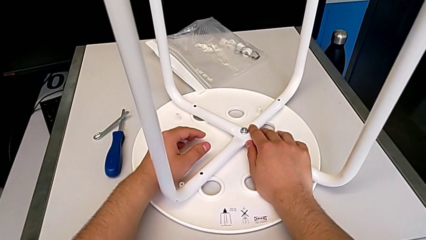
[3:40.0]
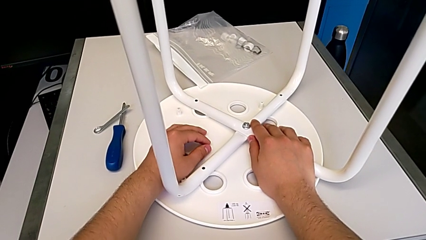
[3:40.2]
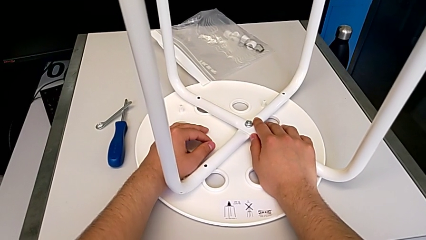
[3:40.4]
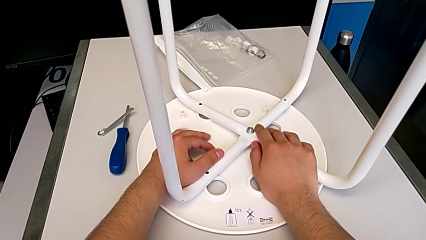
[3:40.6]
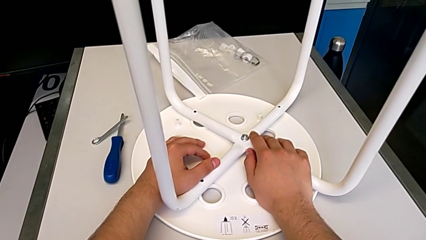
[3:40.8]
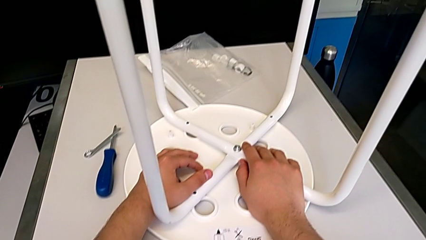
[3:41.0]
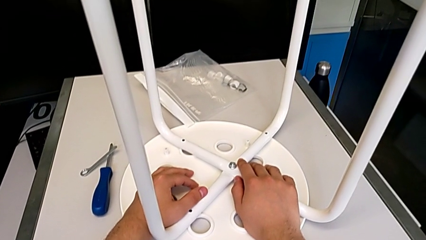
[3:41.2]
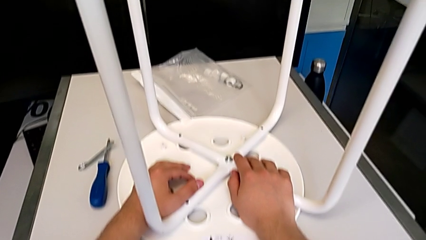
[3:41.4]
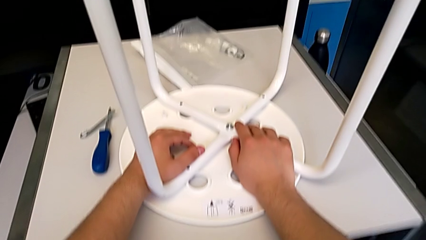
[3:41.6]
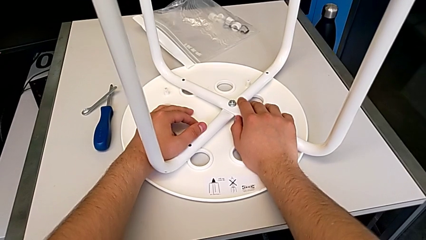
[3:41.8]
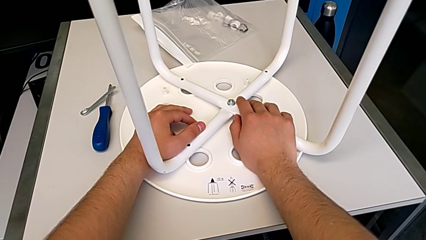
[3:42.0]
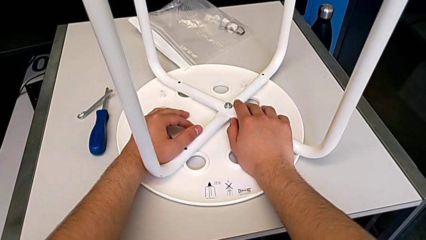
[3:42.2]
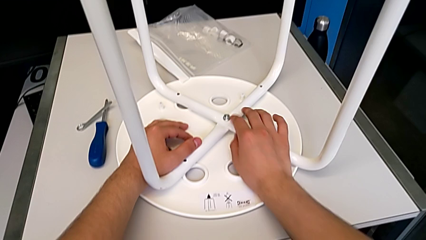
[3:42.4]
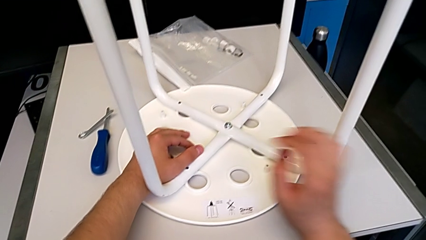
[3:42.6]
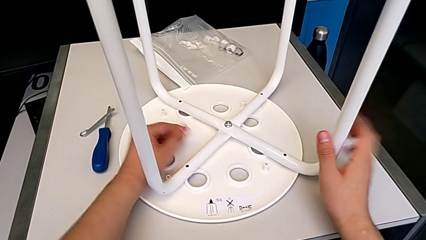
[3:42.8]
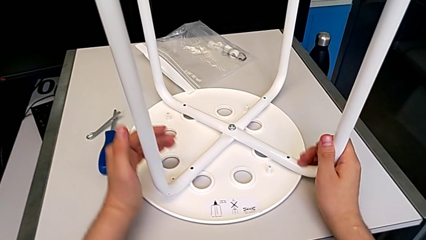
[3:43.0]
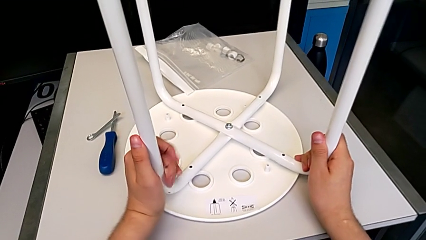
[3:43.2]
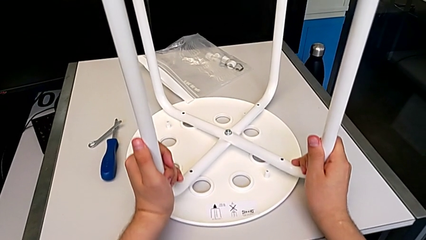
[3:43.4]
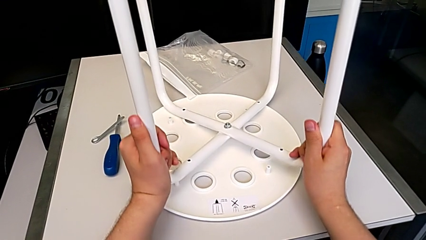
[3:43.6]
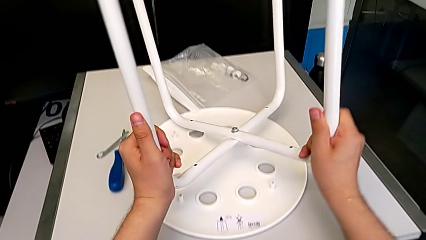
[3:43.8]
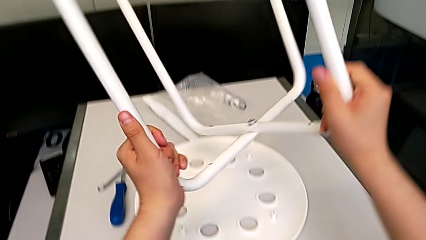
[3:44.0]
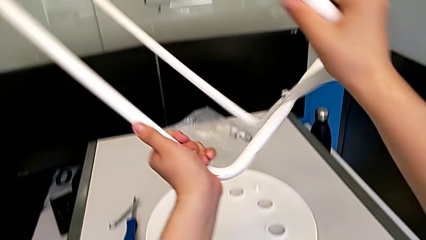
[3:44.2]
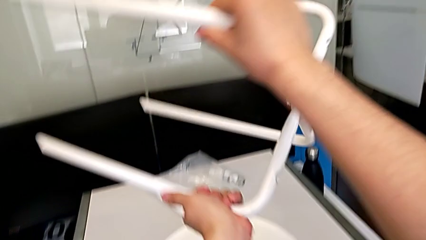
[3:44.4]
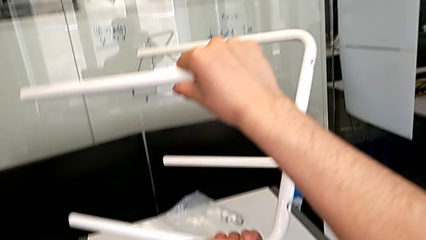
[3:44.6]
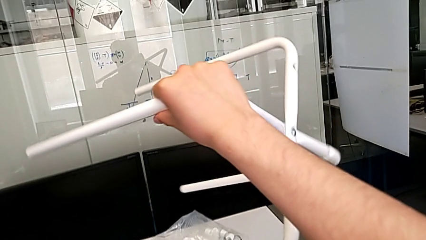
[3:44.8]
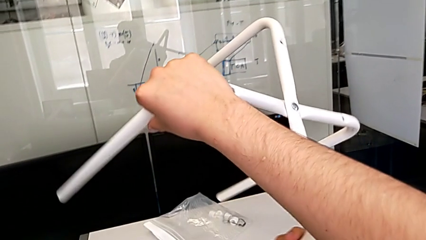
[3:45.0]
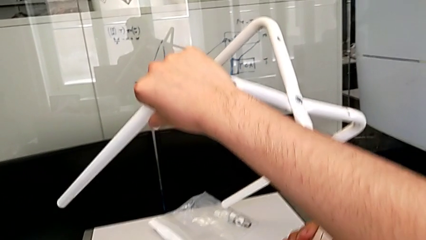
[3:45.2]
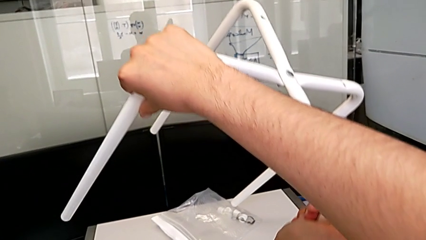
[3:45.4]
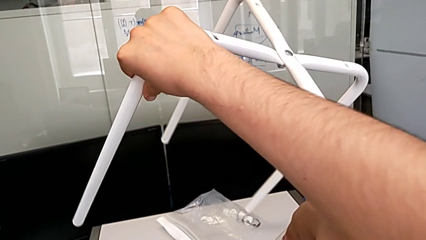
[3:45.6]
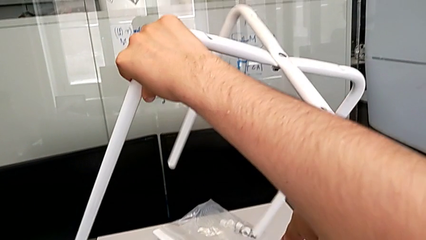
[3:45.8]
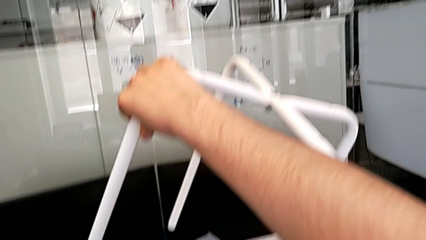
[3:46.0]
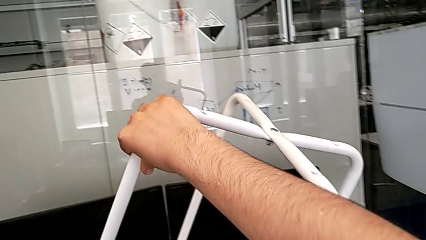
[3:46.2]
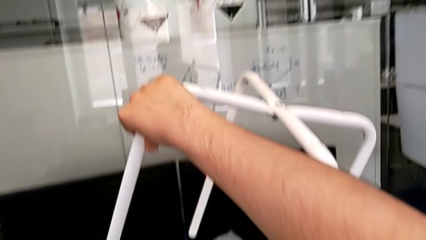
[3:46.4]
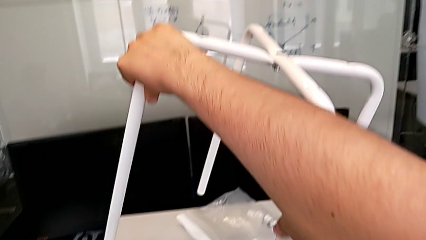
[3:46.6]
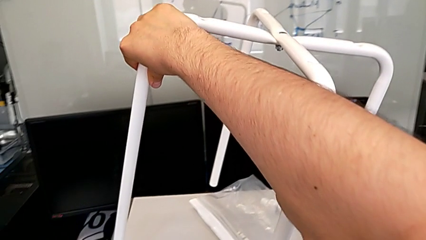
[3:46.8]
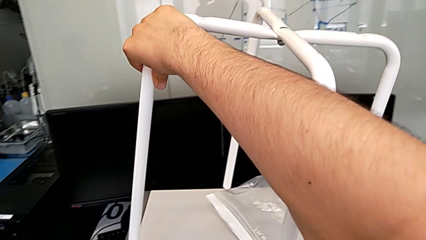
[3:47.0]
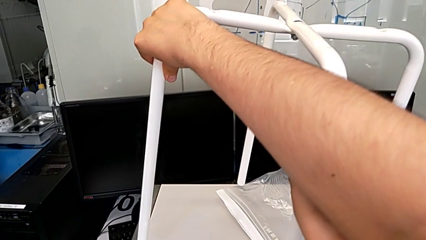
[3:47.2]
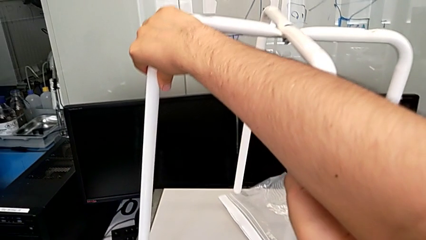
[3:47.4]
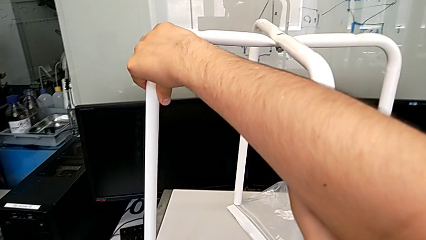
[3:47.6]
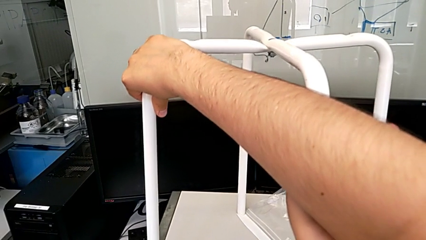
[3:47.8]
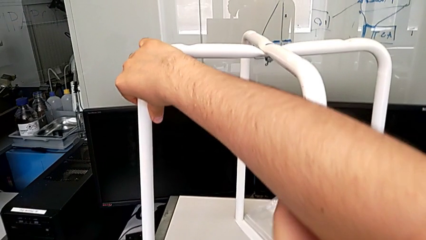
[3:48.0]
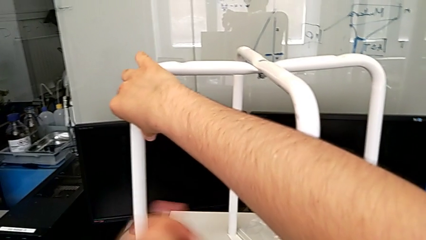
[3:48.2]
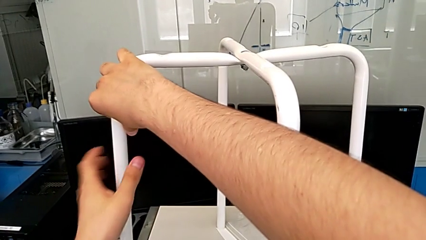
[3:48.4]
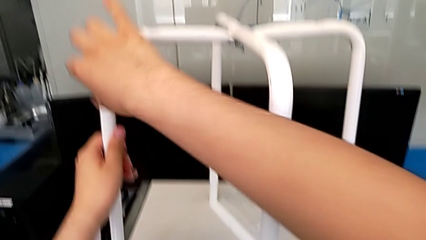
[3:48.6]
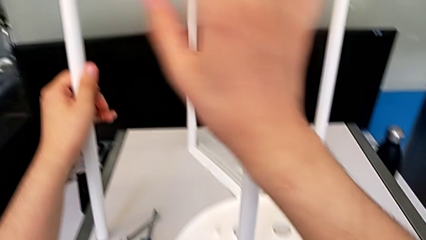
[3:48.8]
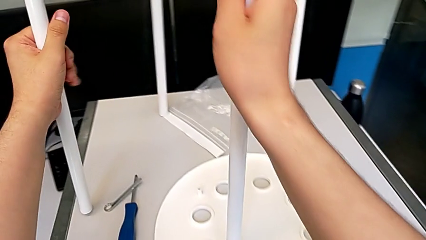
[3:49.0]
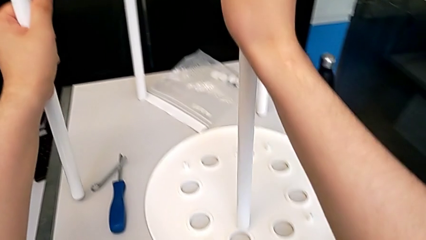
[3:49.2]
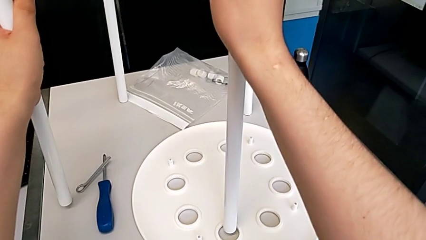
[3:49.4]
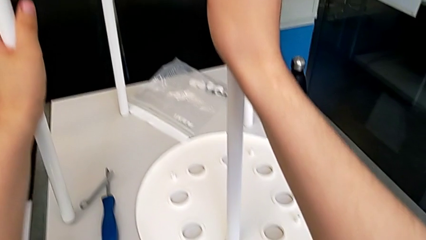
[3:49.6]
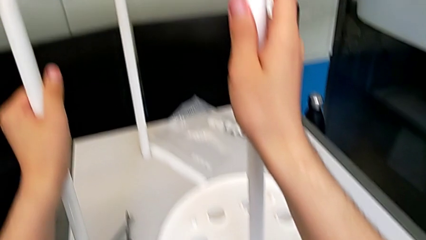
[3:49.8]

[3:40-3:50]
The camera wearer is detaching the legs from the seat. They grab the leg, lift it, rotate it and place it.

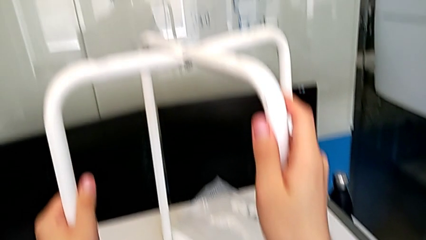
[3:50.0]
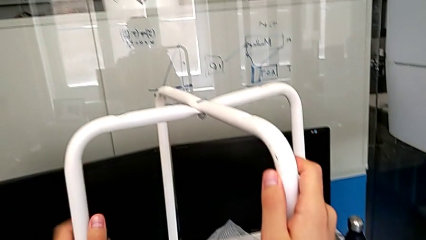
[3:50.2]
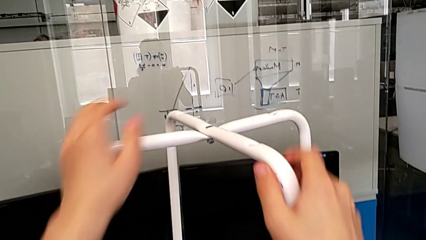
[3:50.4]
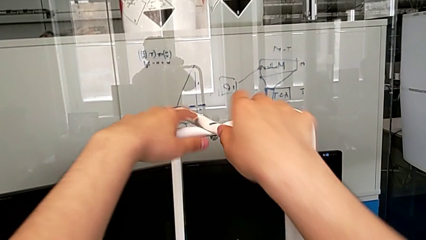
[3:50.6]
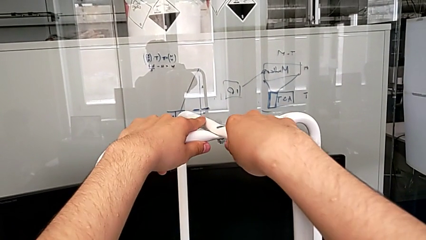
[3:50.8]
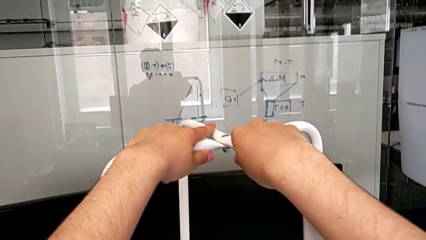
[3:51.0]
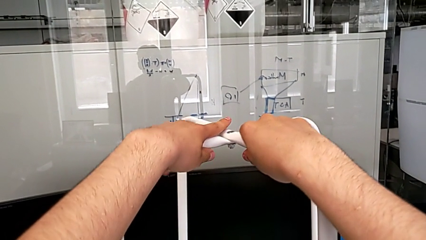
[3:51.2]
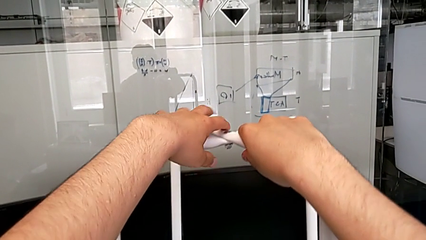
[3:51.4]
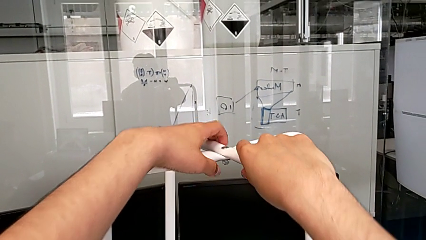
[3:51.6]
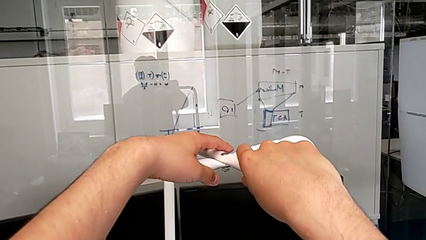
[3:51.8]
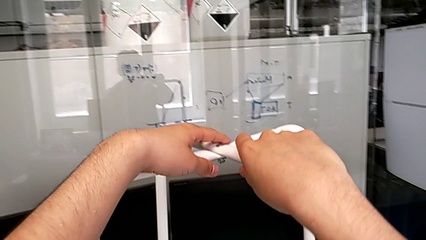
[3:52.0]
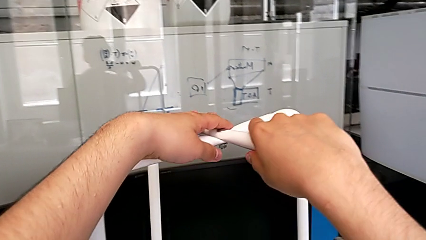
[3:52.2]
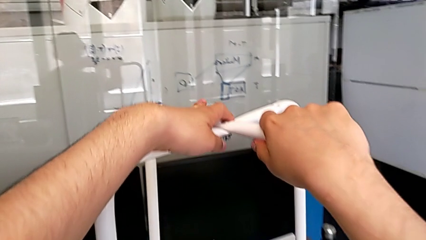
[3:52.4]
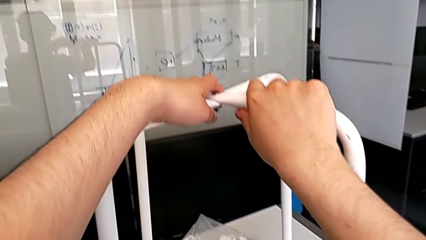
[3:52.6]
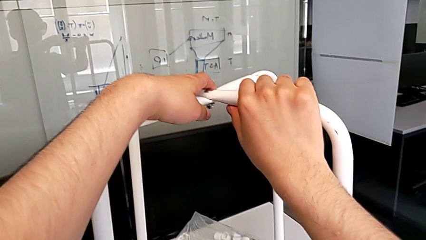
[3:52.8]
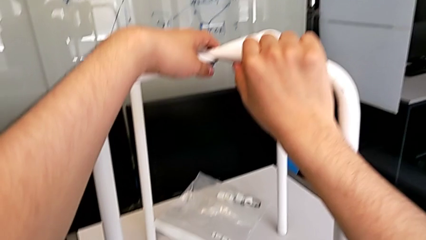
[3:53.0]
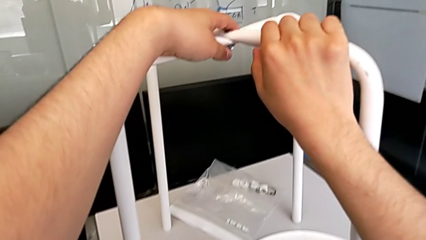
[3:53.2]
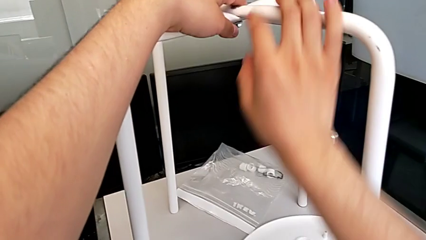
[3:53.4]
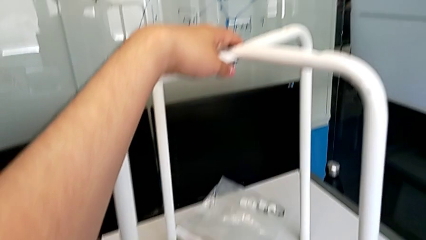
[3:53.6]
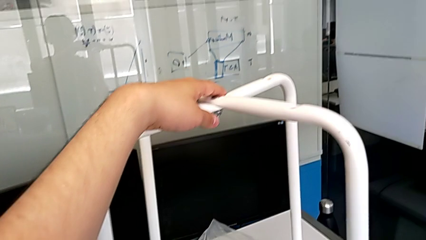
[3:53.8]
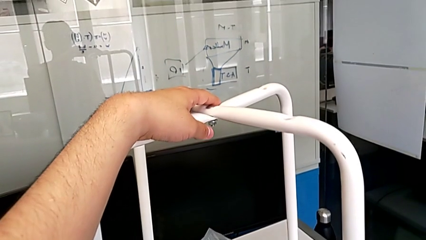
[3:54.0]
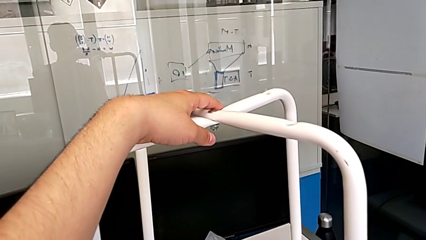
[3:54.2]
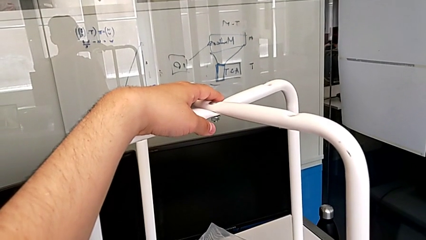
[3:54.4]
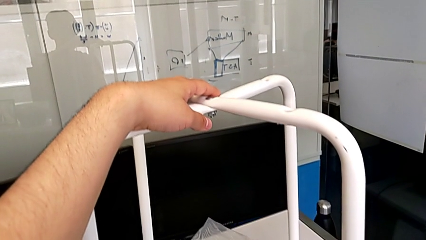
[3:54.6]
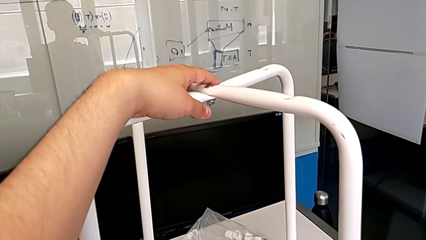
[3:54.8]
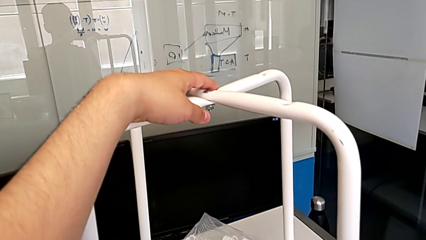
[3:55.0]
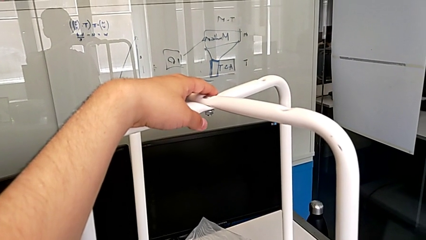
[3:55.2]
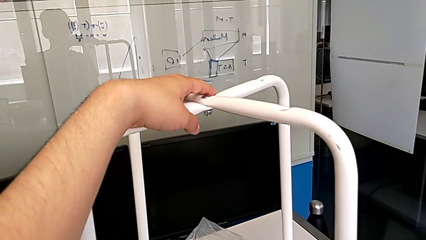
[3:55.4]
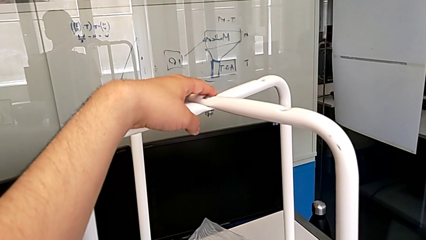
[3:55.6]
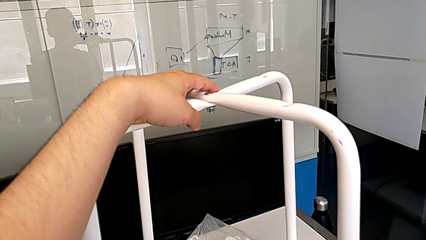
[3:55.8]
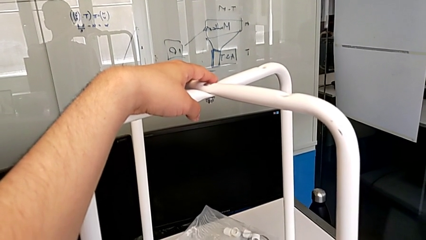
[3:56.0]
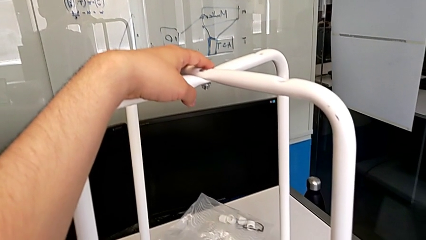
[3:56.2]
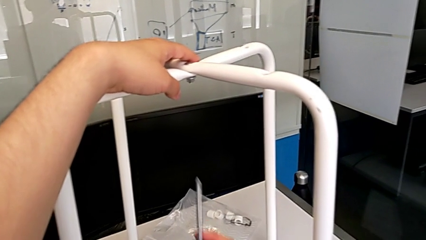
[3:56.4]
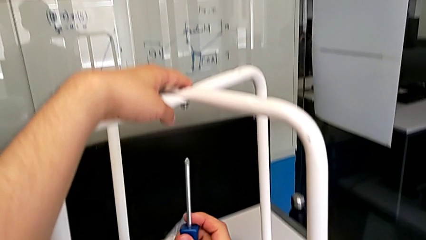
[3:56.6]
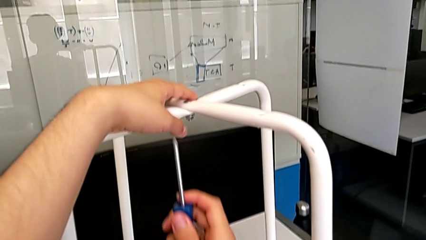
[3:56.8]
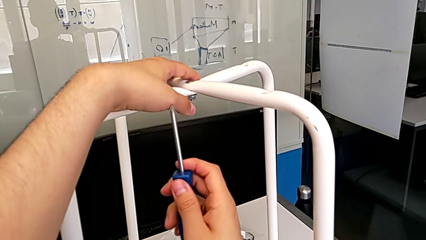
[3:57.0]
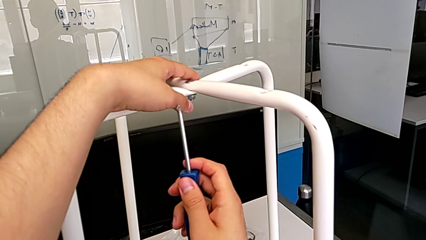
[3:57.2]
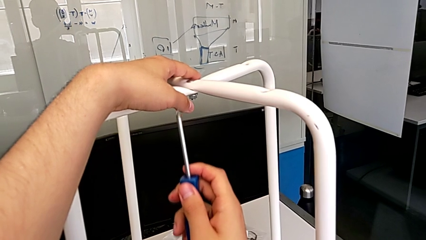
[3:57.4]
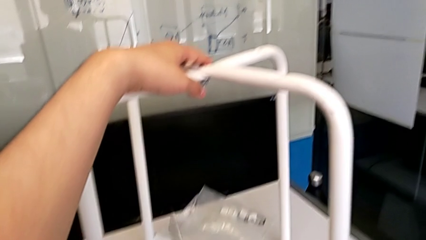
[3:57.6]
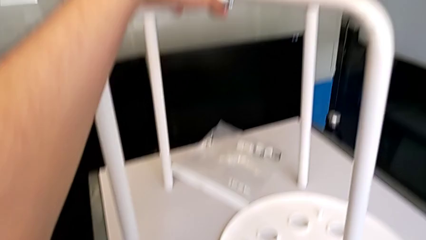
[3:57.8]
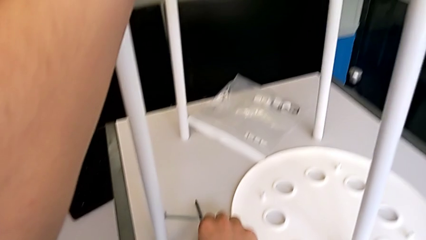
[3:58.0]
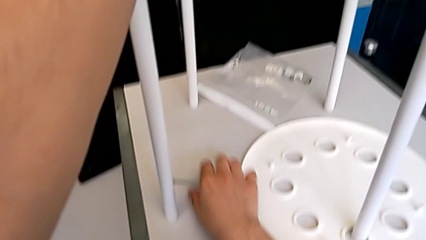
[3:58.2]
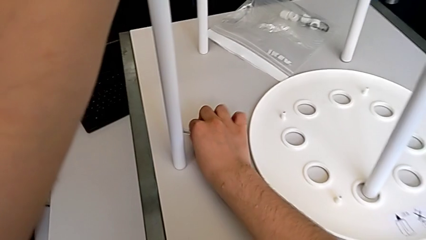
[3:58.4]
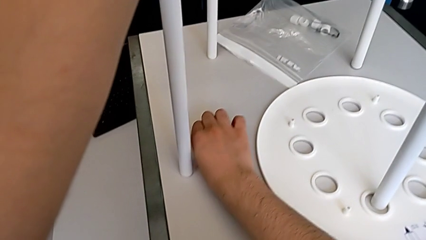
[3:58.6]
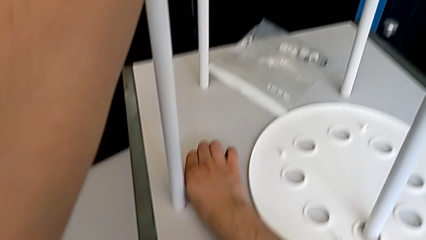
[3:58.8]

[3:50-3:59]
The camera wearer is unscrewing the middle hex nut. They grab the bolt, grab the hexagonal wrench, wrongly grab the screwdriver and place it.
